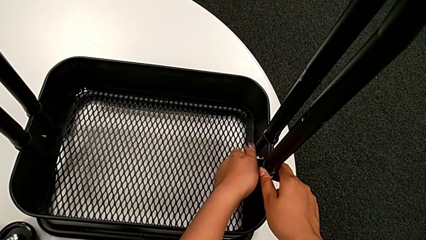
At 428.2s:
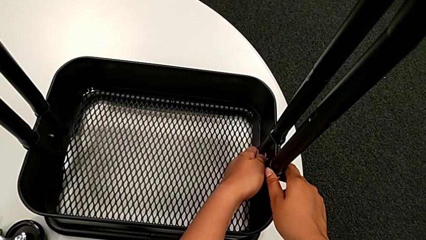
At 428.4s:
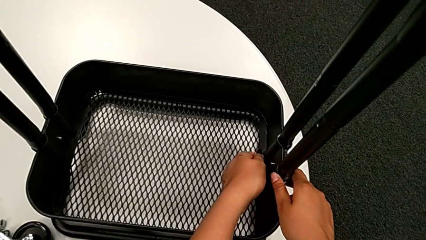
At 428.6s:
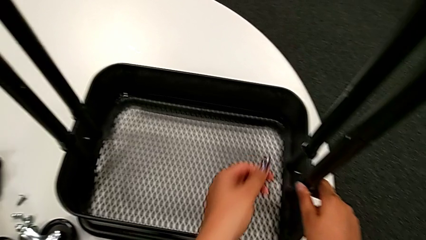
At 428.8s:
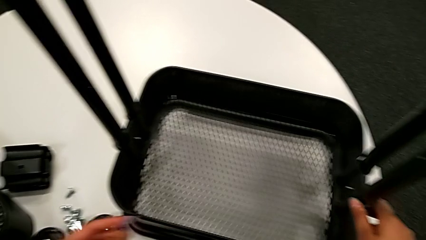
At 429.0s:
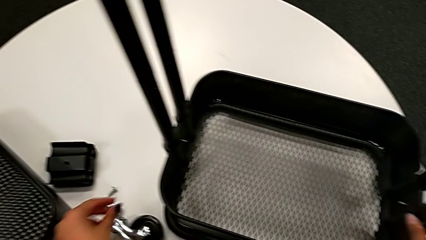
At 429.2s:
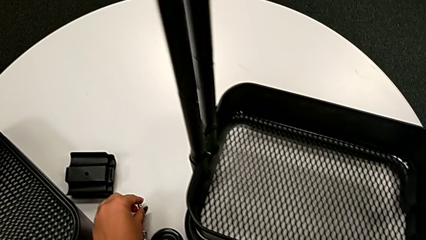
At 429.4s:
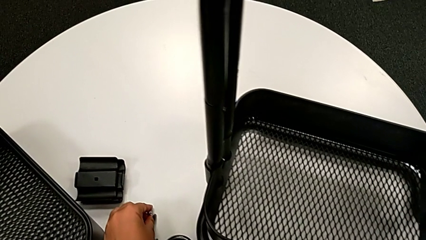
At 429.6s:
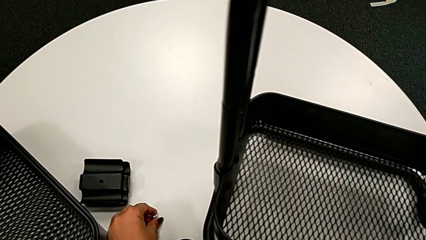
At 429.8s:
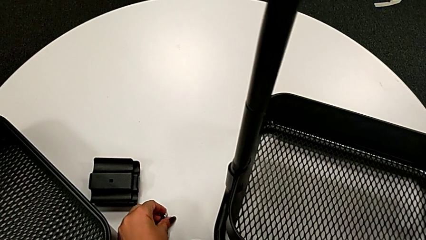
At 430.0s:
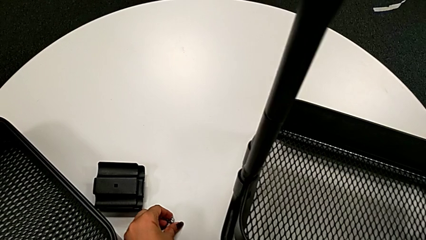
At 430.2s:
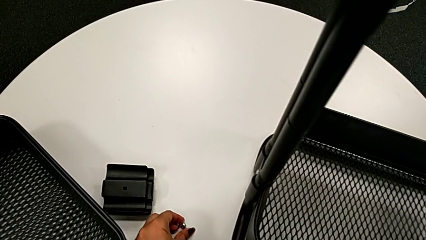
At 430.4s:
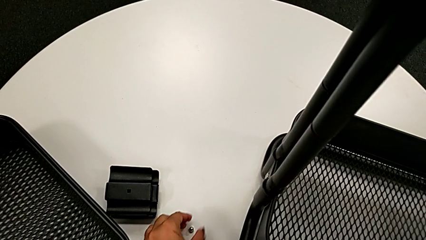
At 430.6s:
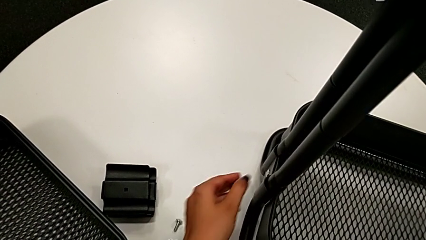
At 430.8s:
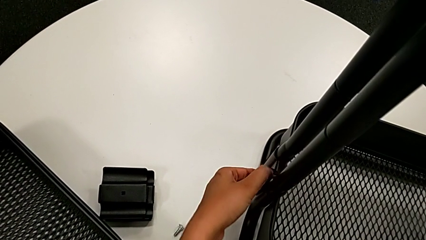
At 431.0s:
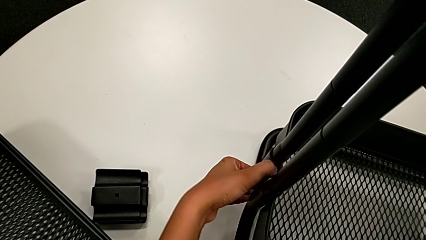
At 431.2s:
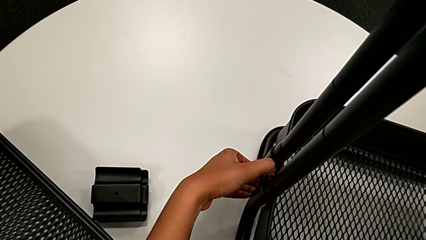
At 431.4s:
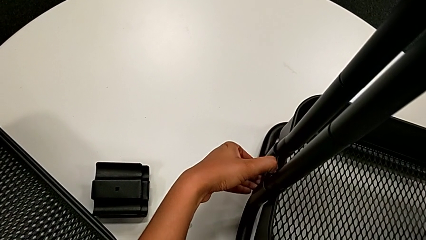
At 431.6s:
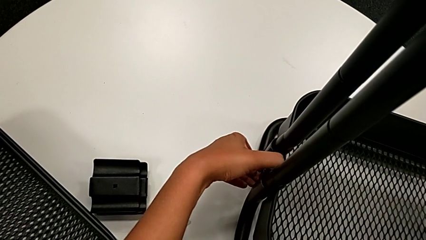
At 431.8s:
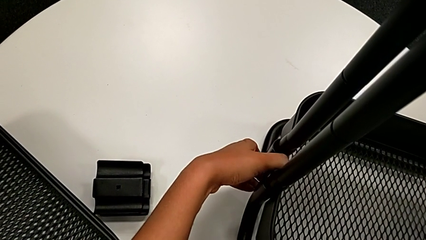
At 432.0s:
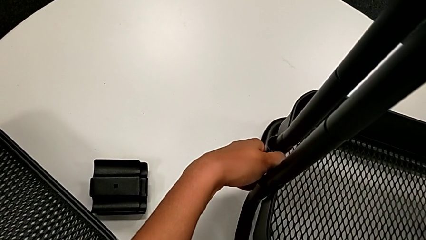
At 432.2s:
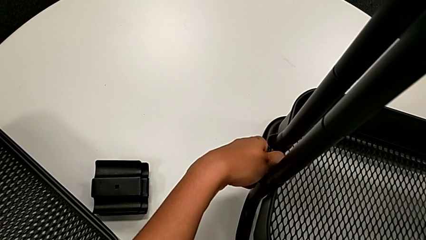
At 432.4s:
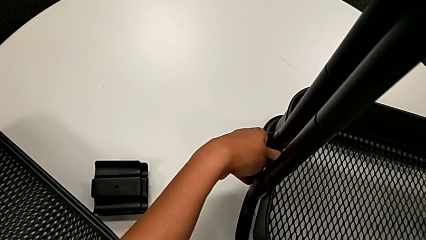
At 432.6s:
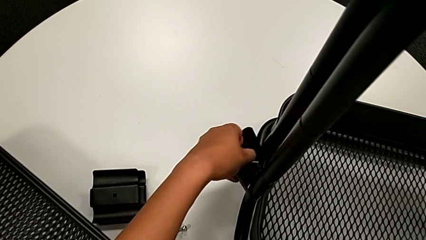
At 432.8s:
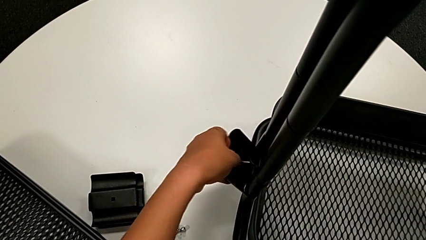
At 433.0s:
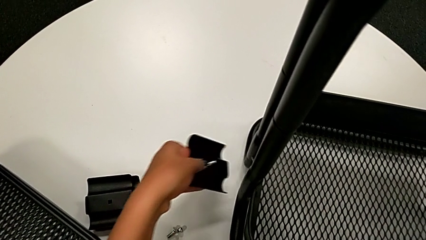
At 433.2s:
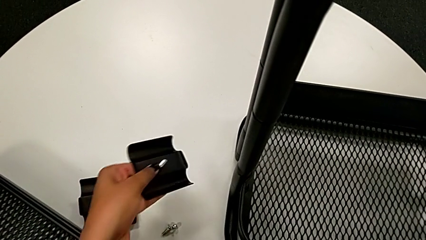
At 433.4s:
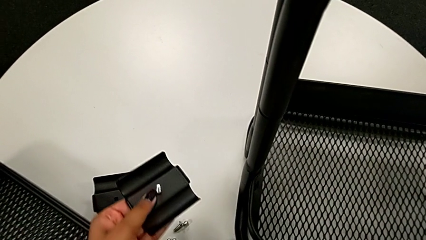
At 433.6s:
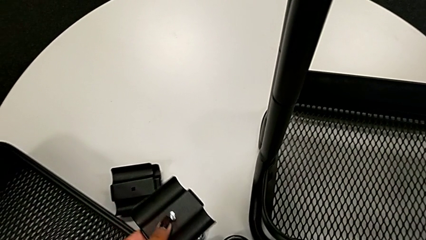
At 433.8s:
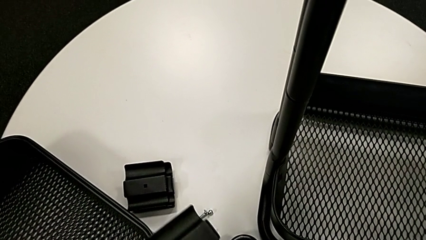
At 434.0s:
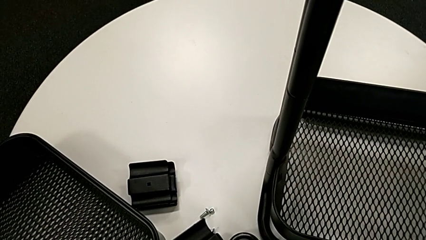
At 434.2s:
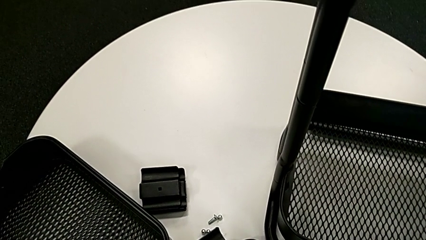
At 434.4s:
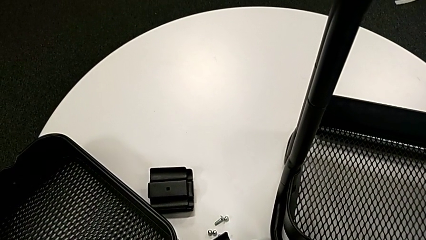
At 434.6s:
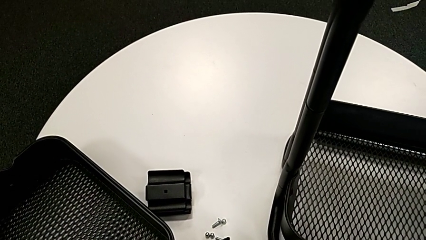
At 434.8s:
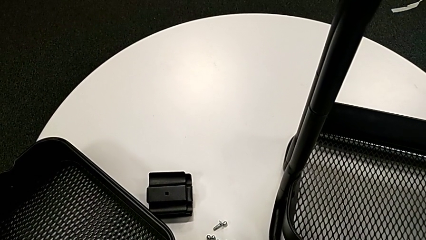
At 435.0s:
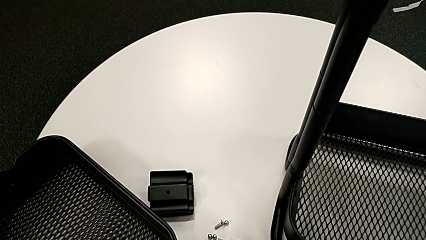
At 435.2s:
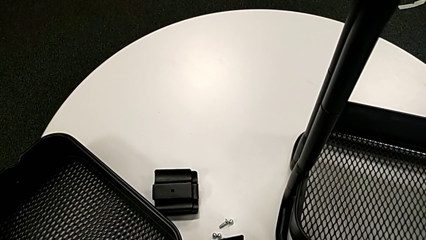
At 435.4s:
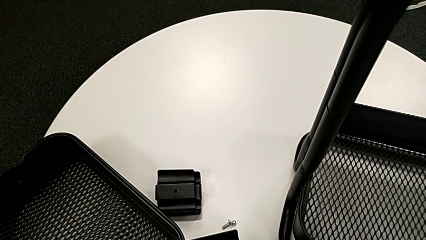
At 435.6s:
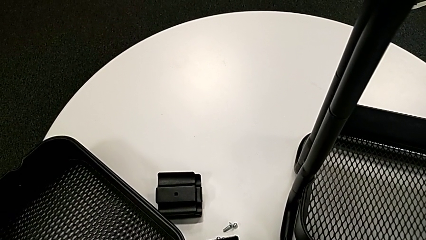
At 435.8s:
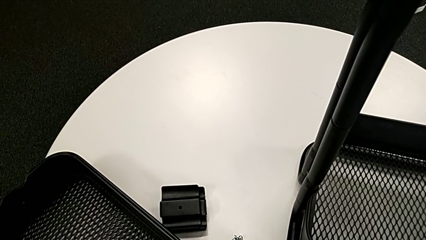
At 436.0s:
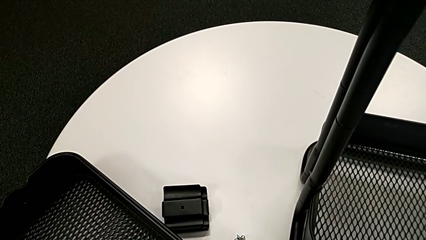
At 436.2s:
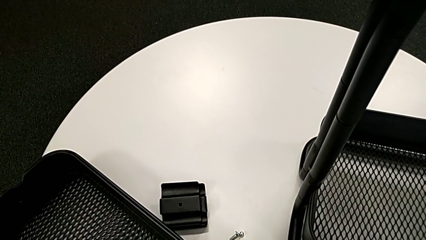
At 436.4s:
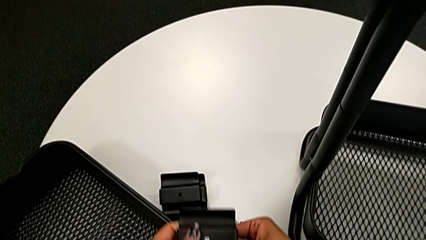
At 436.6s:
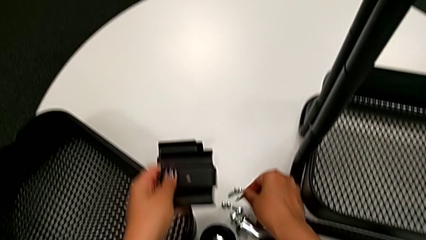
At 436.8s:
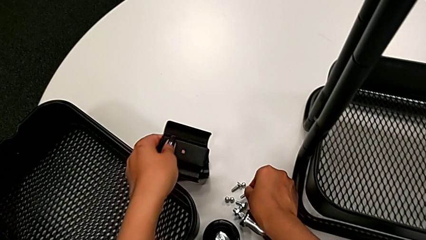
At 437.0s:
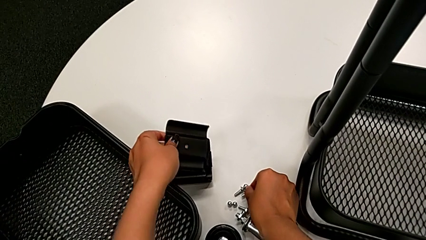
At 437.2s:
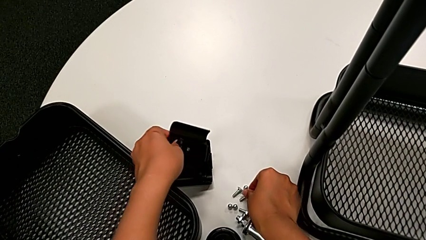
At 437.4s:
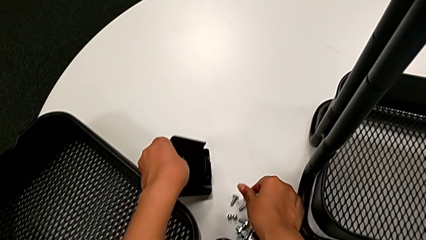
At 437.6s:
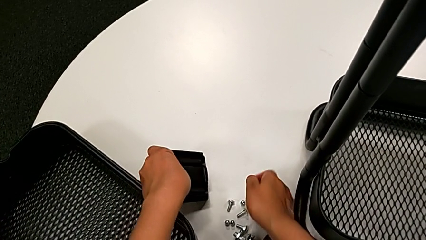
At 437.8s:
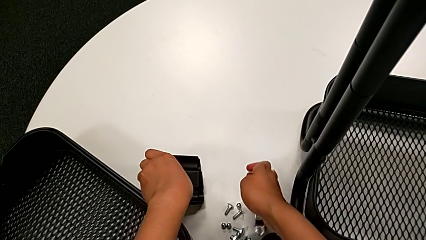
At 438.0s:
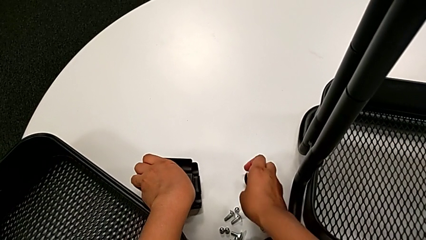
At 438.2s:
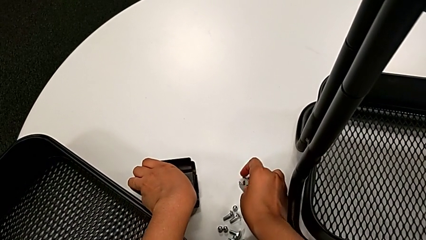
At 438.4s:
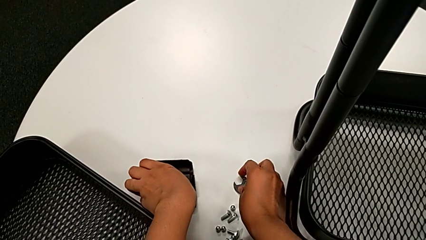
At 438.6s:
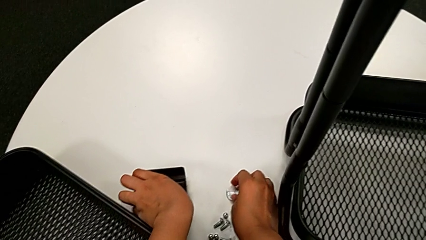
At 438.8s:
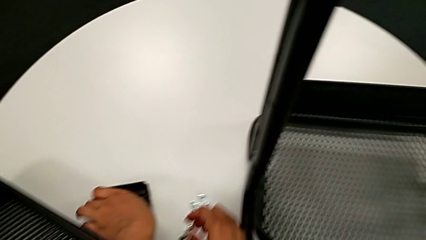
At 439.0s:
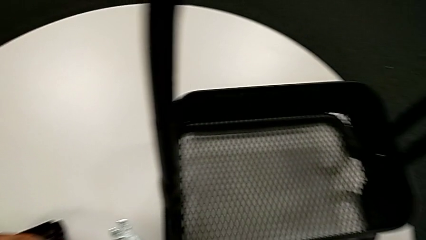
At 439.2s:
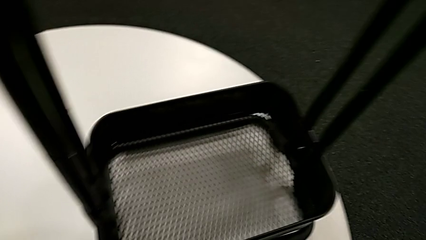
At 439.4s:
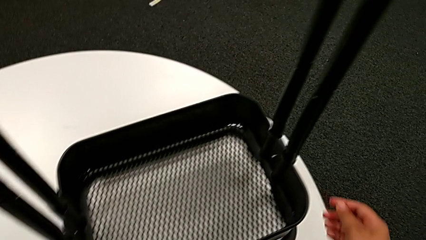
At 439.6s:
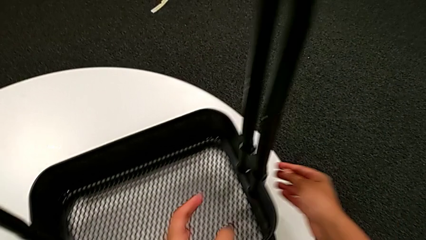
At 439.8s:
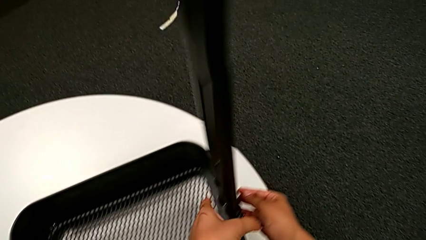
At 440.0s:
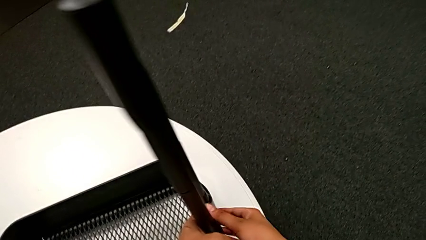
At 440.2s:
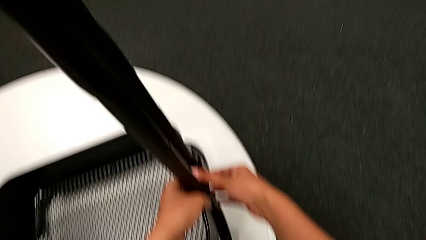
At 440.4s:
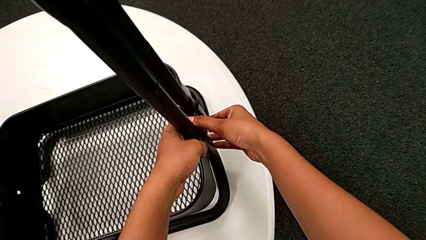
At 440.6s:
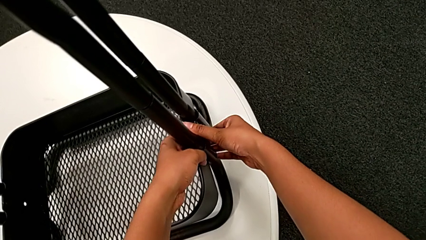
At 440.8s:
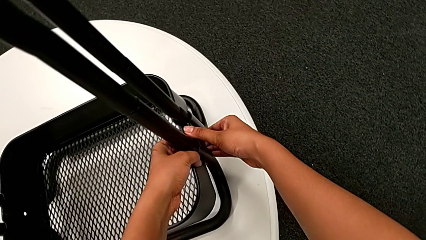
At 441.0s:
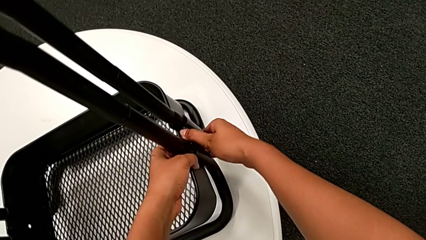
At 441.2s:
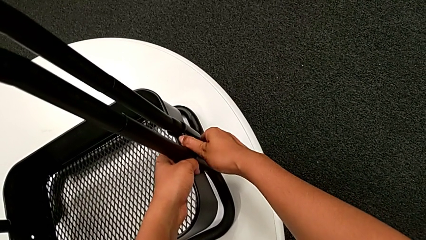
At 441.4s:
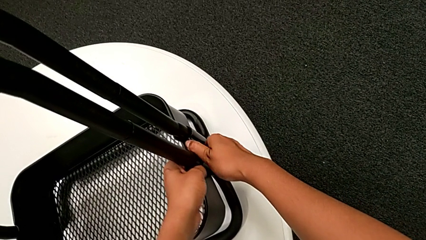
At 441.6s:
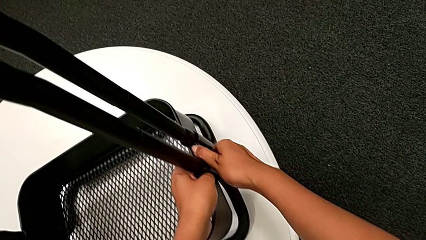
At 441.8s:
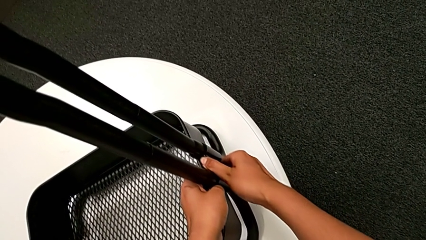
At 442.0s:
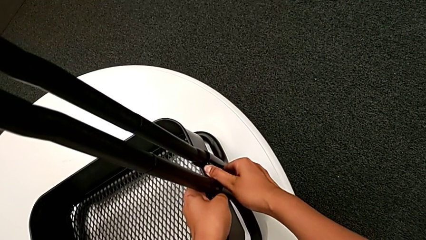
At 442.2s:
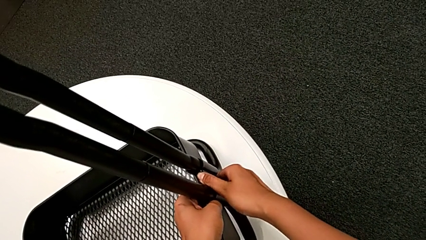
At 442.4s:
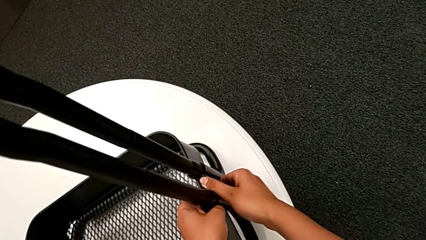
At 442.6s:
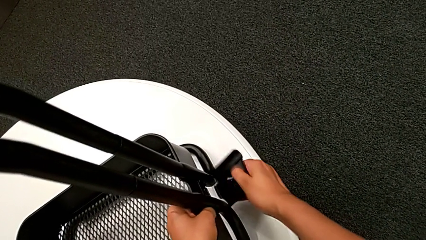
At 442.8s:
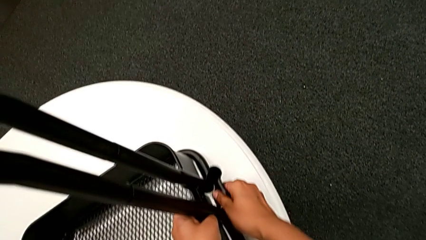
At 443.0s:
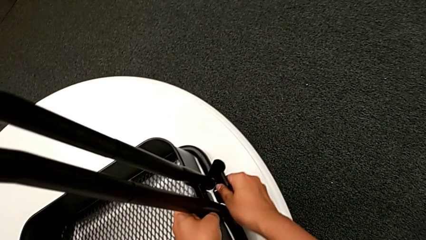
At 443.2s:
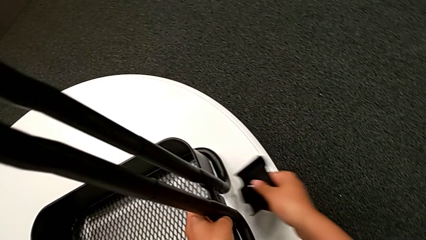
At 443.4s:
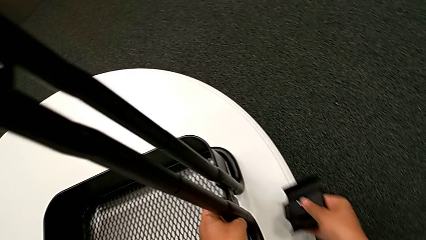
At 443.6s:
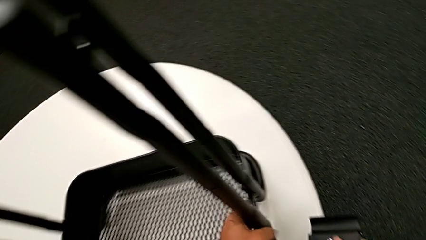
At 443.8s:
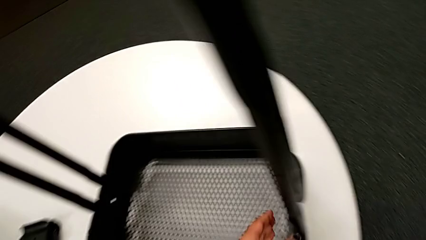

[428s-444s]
The camera wearer is unscrewing the bolt from the bottom grid tray. They place the sixth hexagon cap nut, disassemble the black bracket, disassemble the black bolt, place the black bracket and withdraw it.
